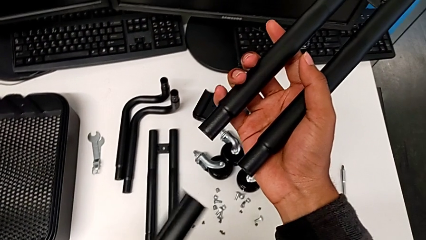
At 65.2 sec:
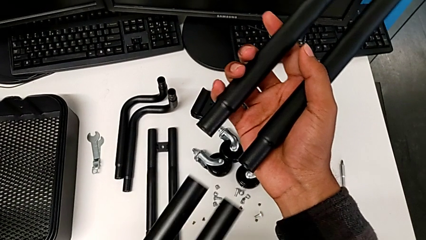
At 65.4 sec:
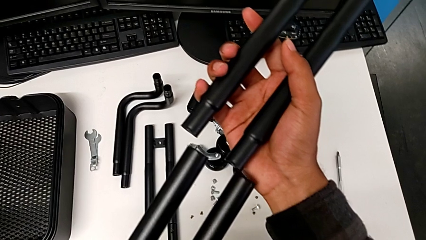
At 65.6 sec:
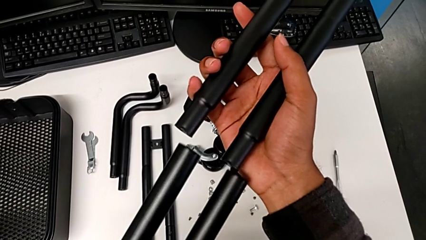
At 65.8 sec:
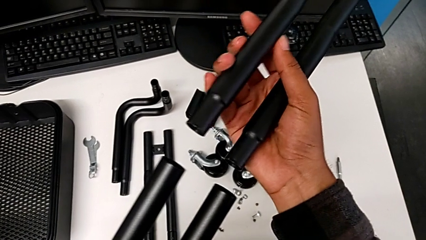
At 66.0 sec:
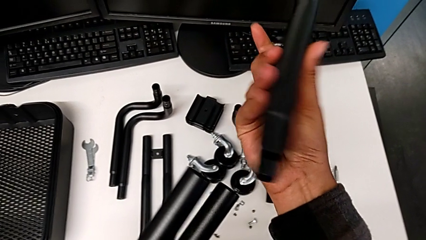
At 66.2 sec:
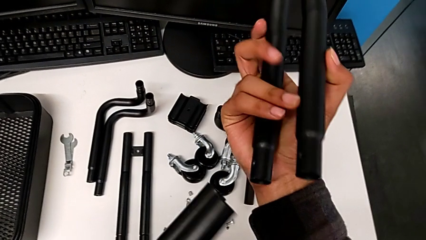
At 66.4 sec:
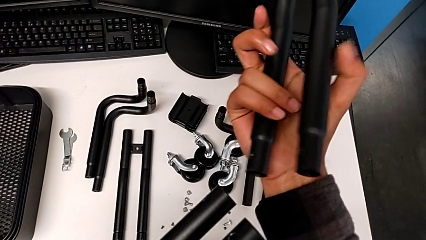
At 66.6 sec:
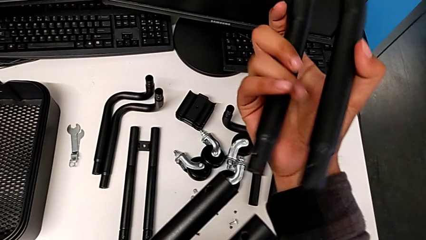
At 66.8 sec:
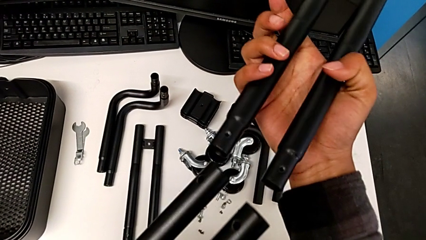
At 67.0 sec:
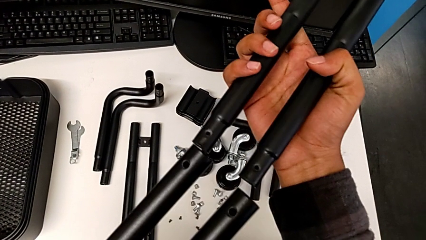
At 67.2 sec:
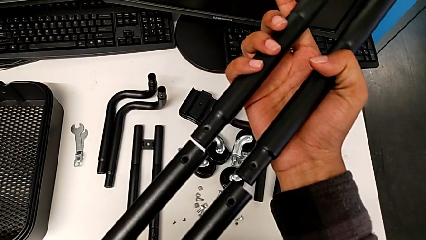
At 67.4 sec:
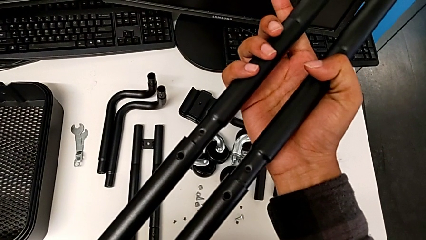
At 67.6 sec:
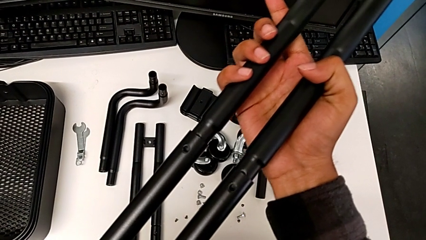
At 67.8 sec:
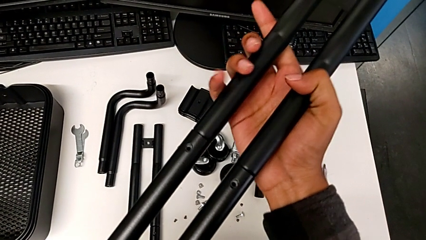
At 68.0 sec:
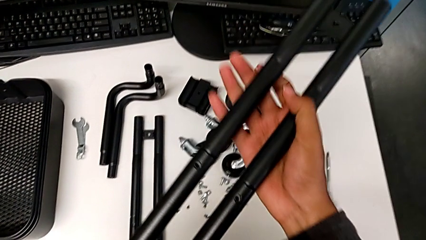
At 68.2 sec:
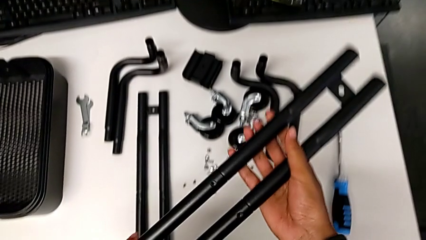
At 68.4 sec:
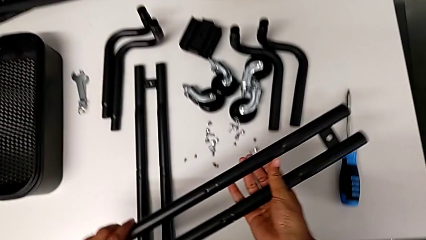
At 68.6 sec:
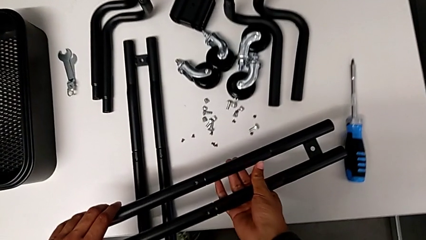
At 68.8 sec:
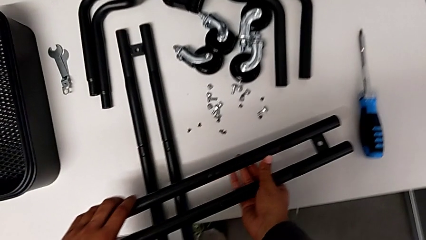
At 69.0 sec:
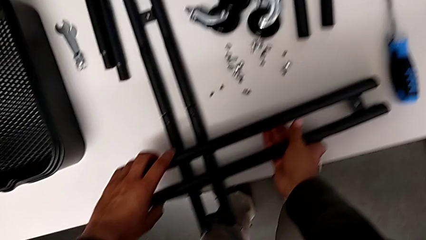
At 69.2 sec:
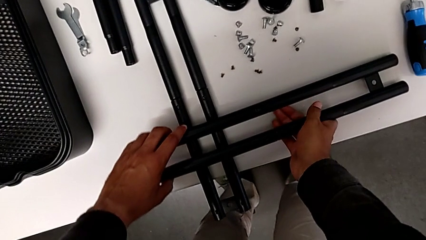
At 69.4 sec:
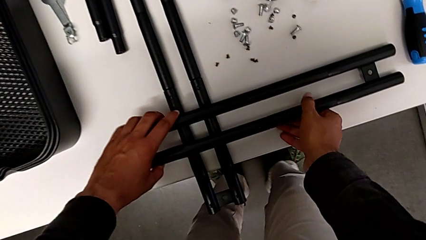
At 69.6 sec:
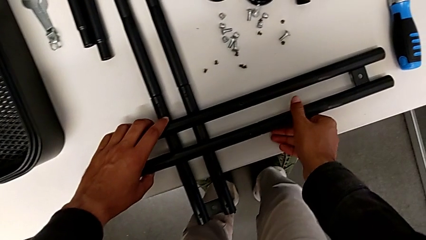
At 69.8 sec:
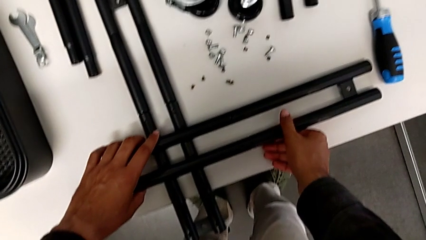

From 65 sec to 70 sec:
The camera wearer is assembling the first straight rods. They assemble the leg and place it.

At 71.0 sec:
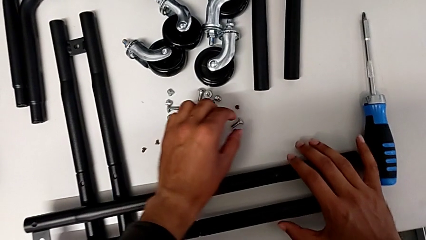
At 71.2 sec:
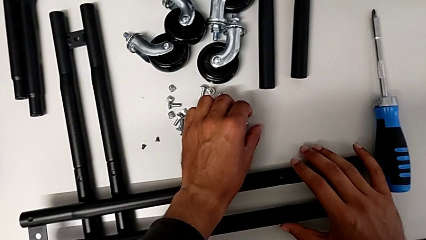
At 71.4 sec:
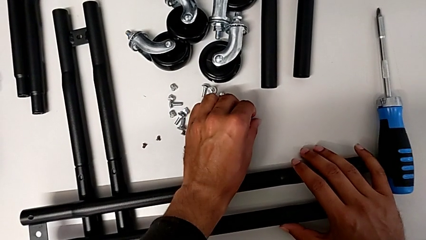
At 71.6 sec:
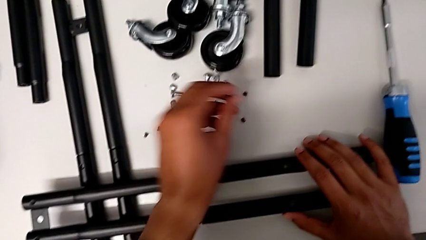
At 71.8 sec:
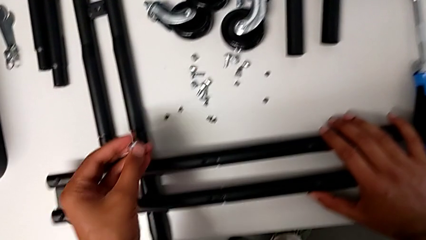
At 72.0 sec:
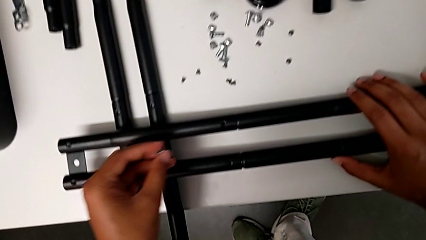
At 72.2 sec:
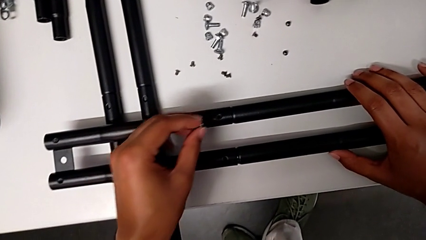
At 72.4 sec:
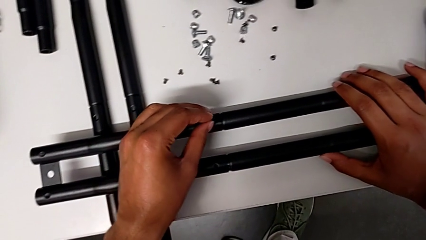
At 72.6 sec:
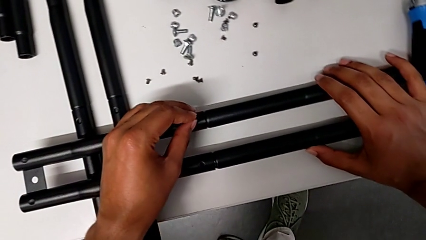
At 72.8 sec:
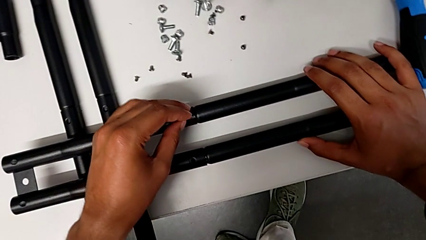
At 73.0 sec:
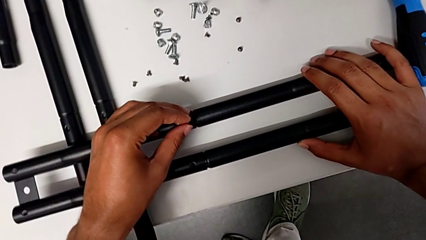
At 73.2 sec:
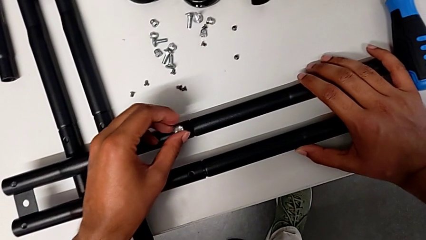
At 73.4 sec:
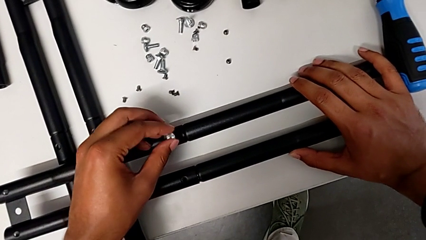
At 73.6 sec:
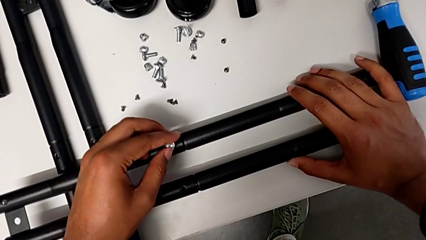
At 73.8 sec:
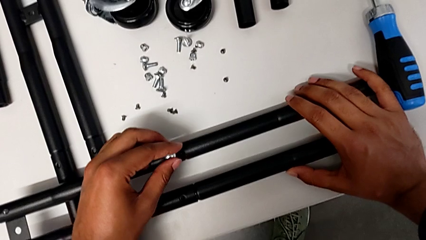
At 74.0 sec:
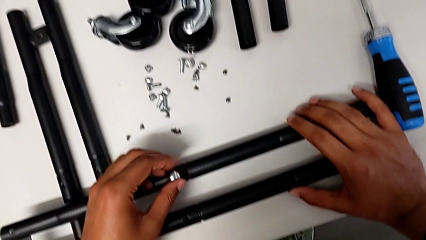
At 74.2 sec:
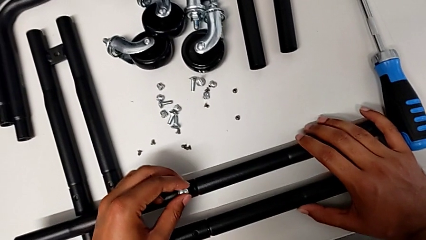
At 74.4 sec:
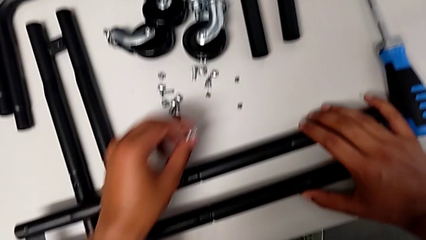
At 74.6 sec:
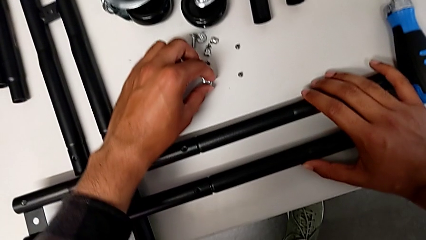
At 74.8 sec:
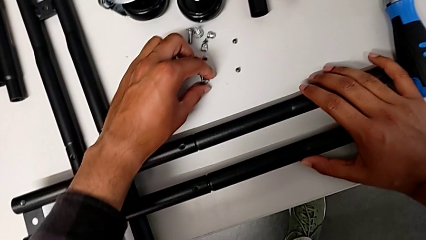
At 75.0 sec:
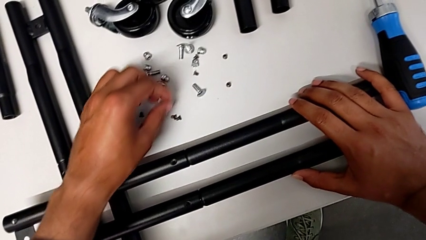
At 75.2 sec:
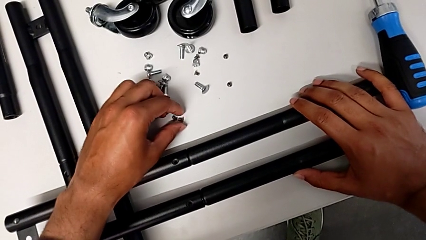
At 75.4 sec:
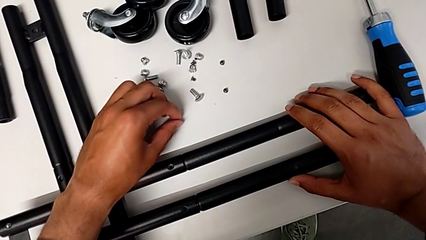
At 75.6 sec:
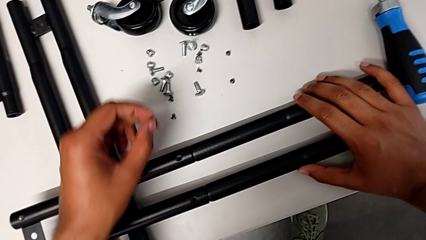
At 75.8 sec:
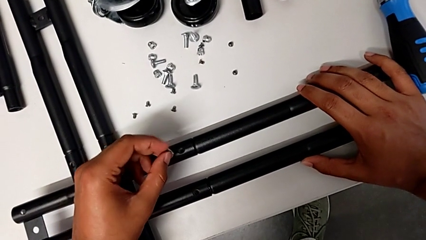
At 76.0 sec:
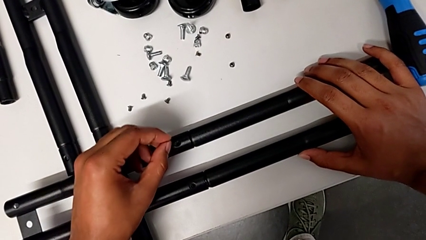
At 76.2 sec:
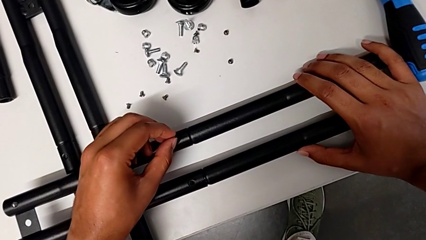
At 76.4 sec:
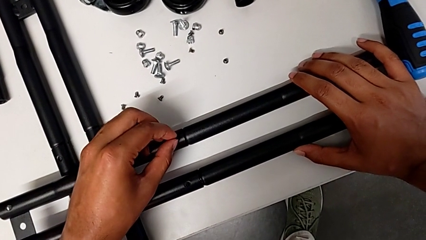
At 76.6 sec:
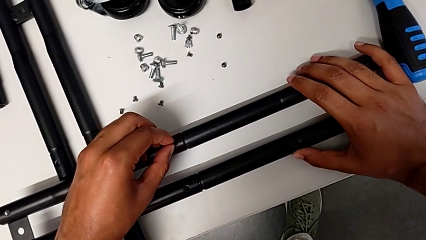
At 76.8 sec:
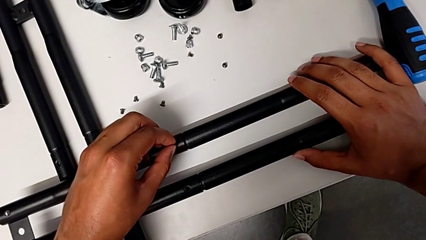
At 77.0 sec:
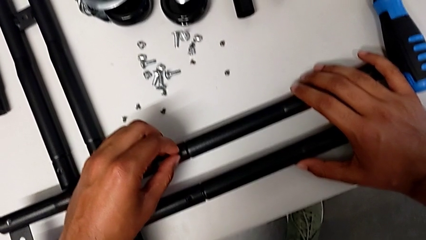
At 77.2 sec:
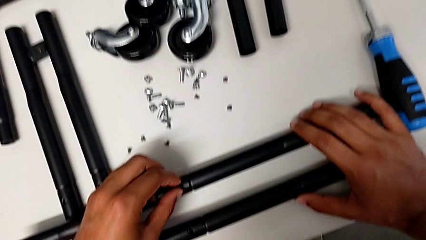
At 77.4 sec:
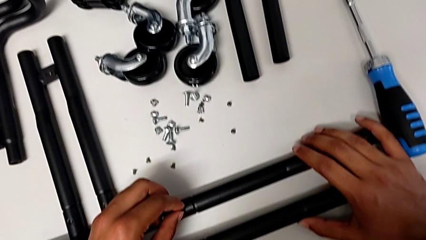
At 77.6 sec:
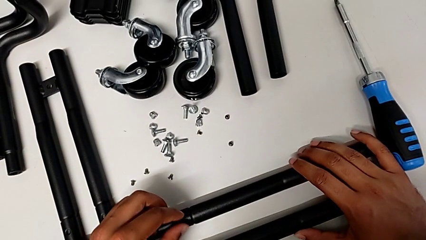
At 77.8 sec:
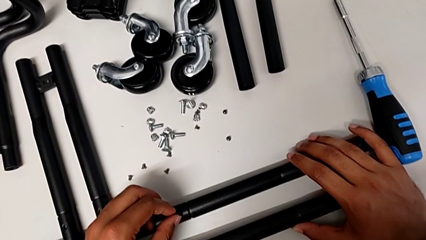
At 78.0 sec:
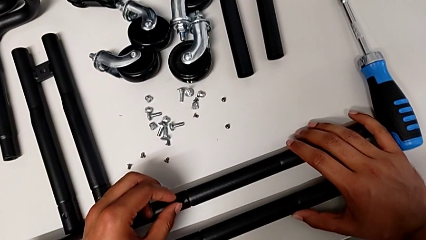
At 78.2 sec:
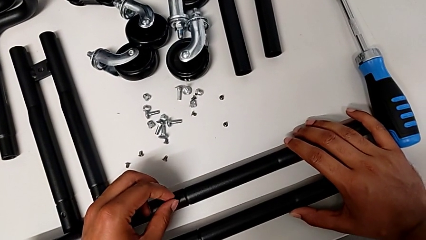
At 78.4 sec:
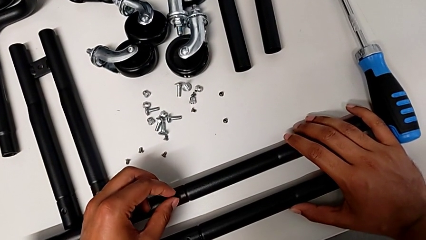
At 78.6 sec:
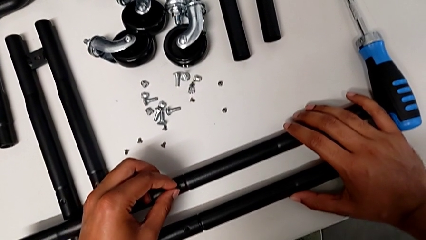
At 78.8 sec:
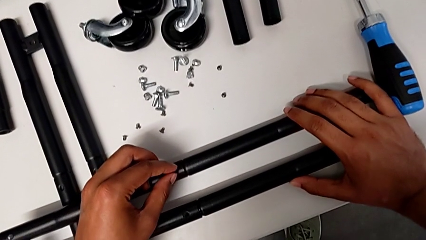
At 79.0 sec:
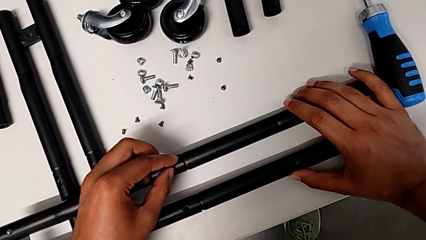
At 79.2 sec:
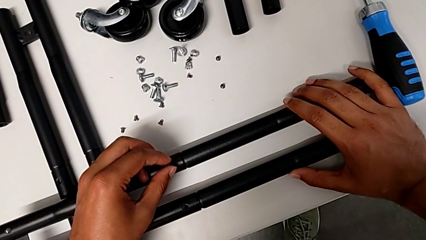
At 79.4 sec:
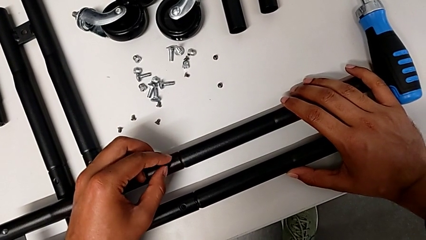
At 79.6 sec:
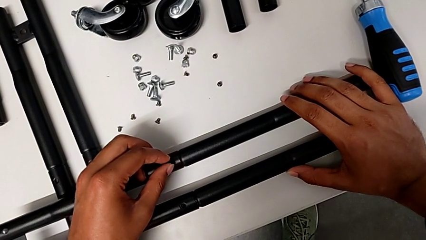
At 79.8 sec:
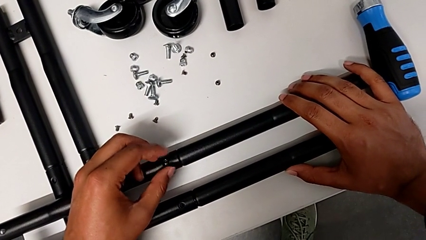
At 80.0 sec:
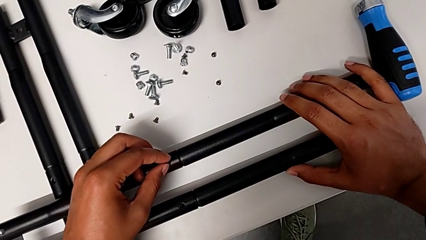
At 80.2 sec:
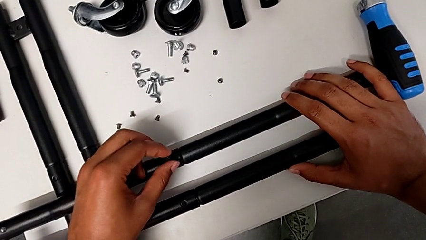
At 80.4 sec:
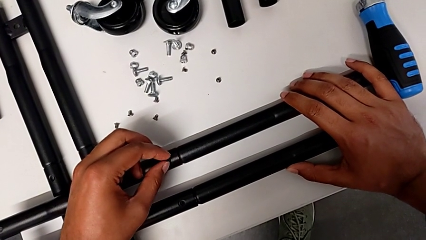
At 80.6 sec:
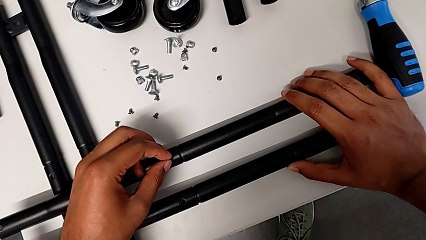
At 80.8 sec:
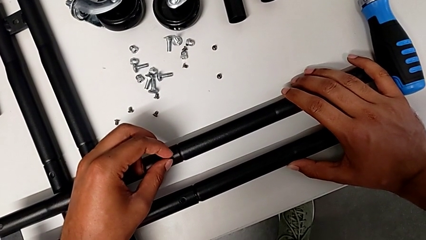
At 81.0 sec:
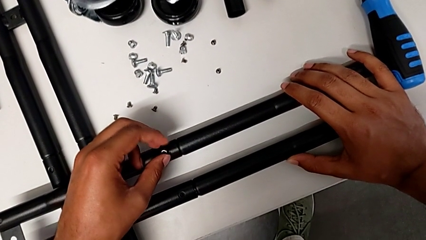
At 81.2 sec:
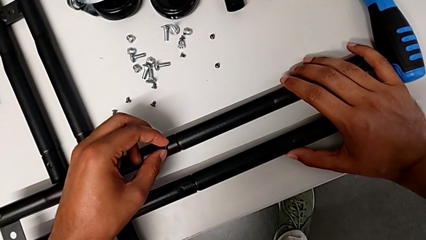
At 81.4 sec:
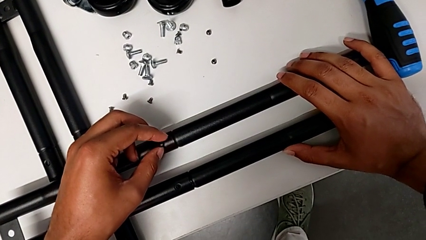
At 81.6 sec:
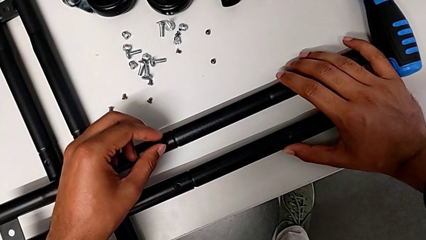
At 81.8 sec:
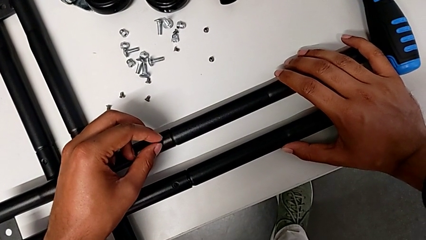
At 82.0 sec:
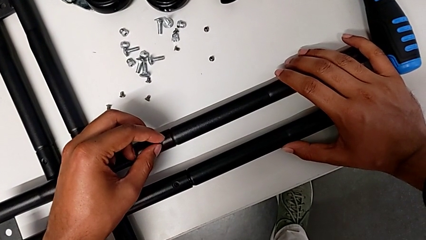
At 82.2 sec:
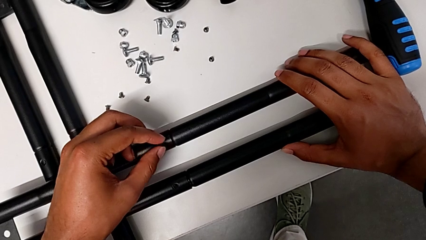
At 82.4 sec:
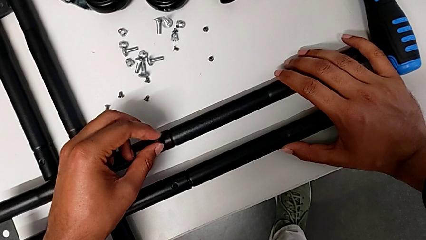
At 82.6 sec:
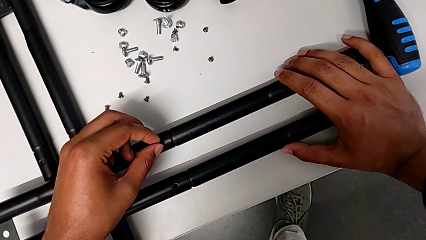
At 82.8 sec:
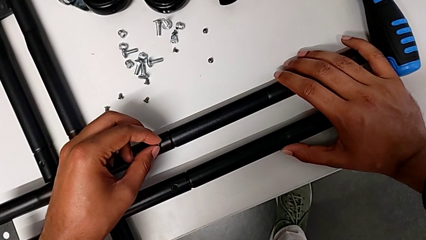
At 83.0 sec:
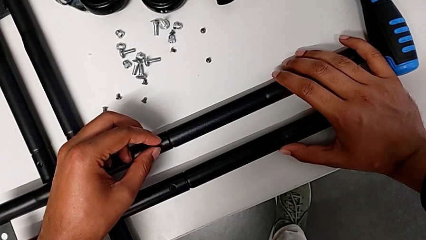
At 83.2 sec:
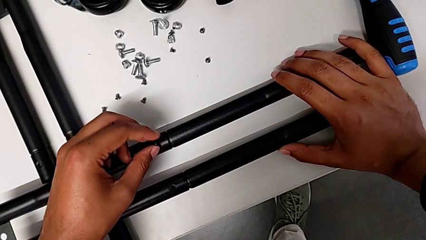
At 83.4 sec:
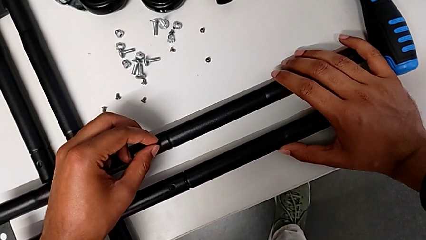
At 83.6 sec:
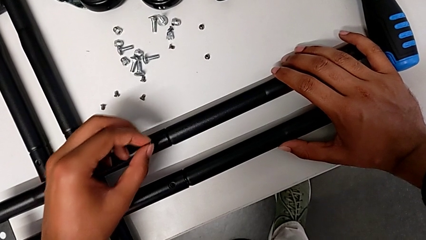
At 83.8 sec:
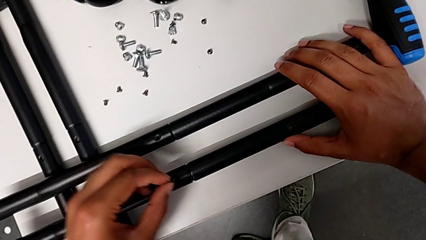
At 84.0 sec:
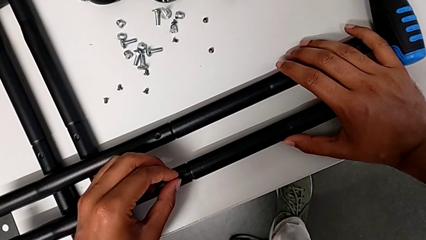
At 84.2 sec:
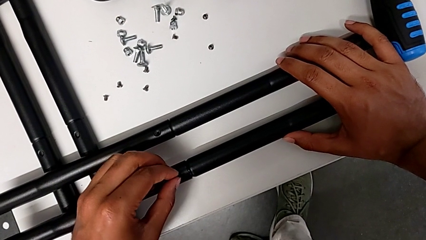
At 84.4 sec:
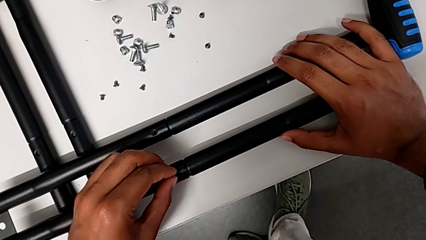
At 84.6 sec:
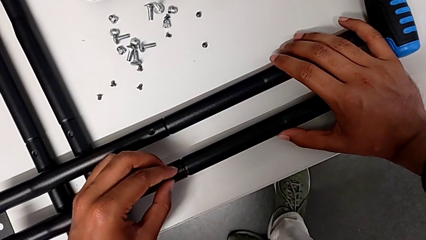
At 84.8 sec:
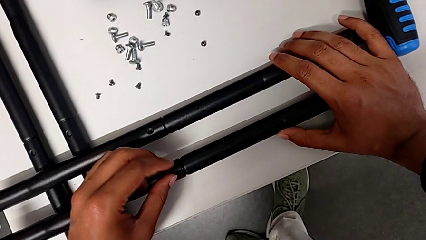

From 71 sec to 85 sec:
The camera wearer is aligning the little screws in the side bars. They grab the screw, place it and begin to screw the first screw.
